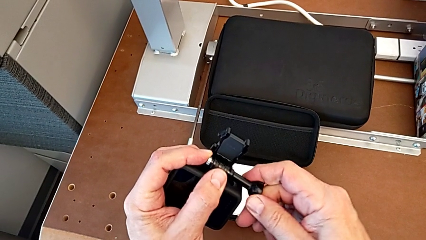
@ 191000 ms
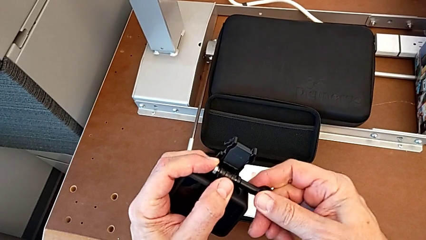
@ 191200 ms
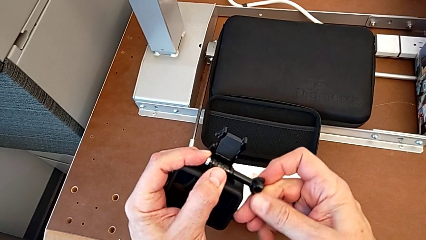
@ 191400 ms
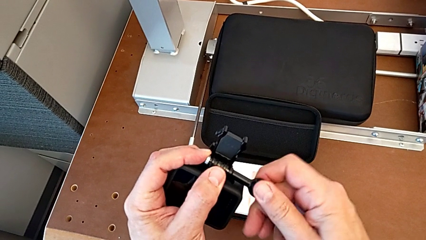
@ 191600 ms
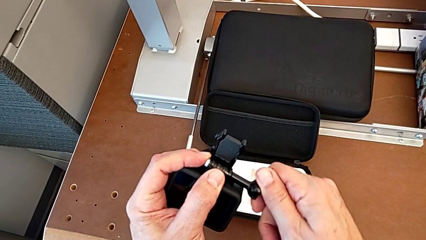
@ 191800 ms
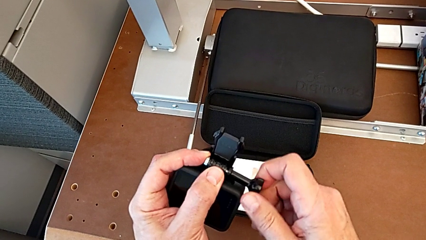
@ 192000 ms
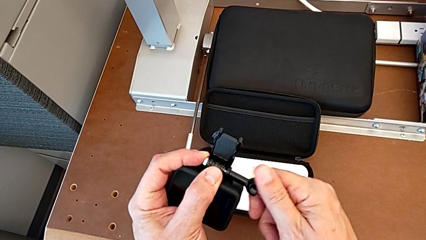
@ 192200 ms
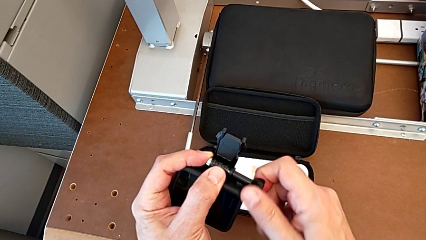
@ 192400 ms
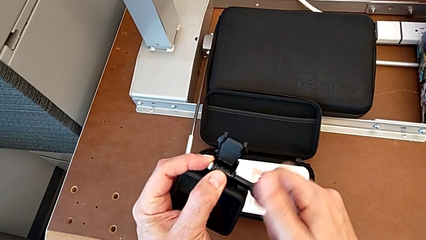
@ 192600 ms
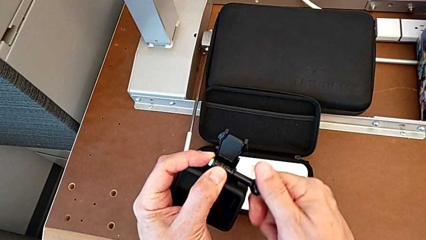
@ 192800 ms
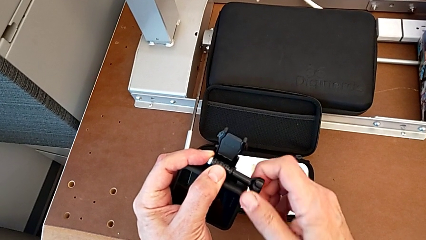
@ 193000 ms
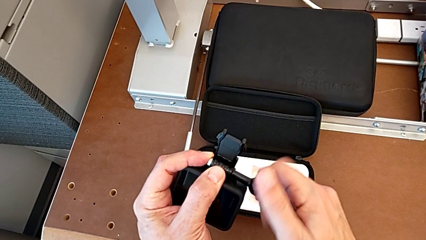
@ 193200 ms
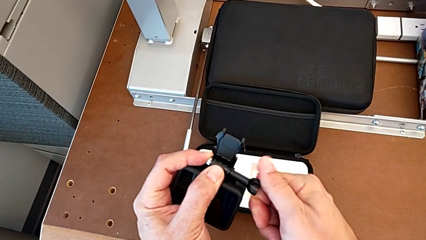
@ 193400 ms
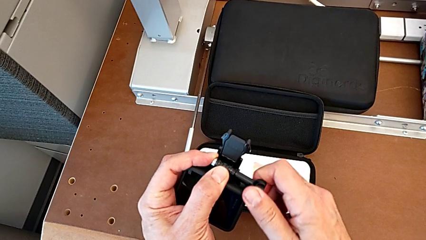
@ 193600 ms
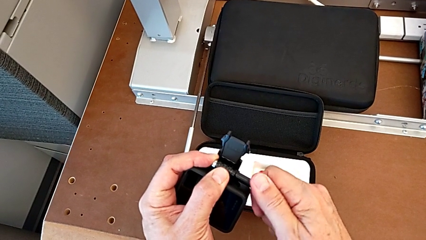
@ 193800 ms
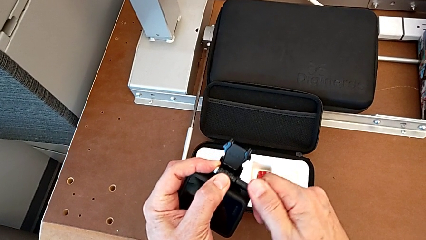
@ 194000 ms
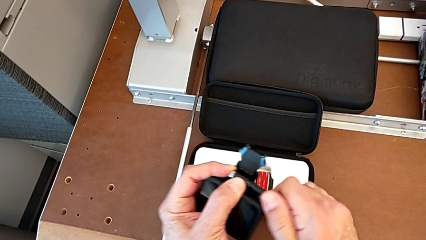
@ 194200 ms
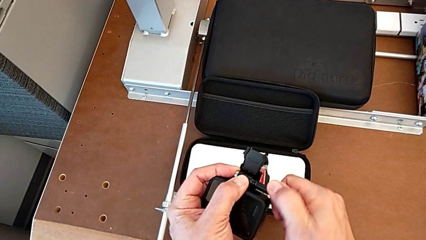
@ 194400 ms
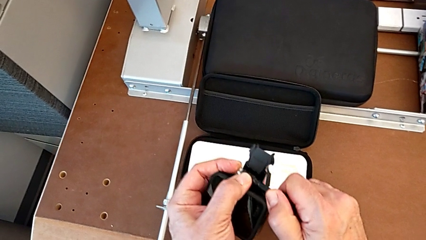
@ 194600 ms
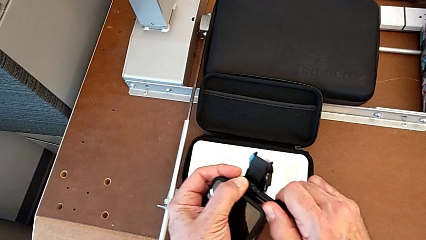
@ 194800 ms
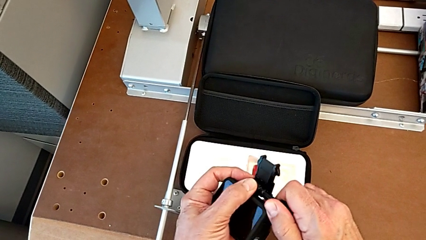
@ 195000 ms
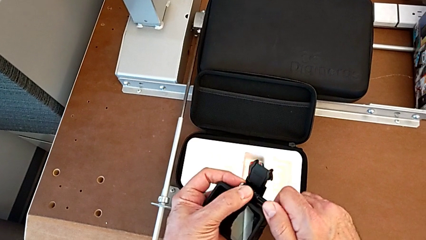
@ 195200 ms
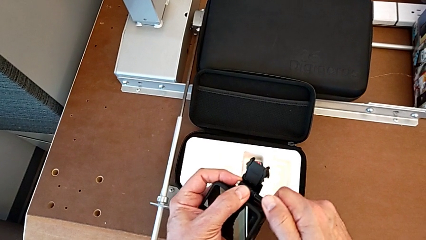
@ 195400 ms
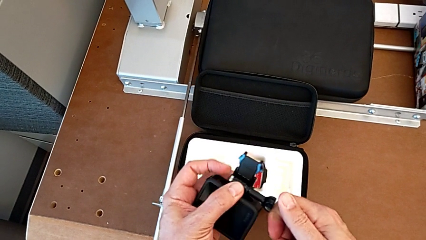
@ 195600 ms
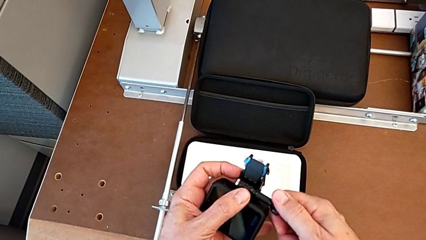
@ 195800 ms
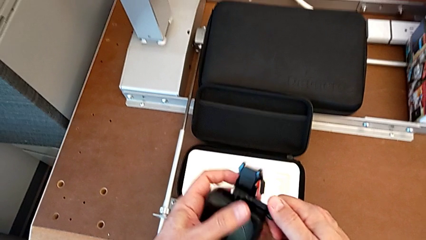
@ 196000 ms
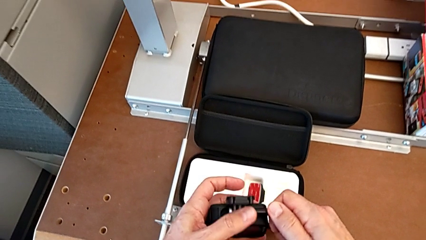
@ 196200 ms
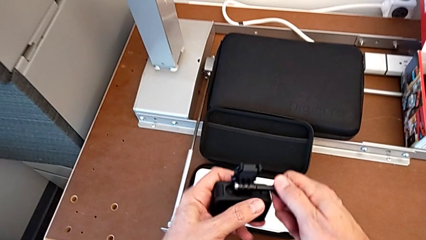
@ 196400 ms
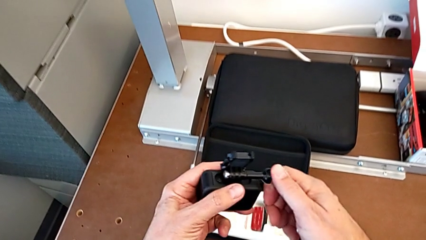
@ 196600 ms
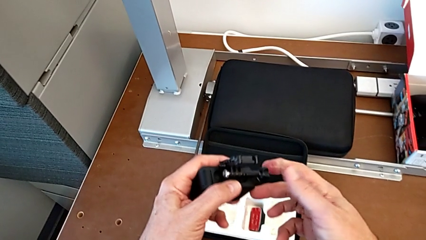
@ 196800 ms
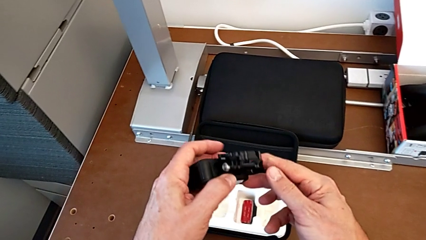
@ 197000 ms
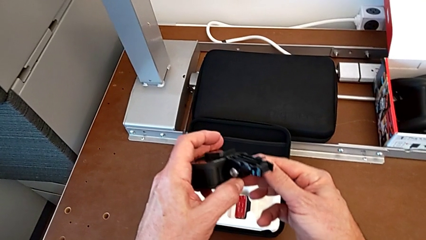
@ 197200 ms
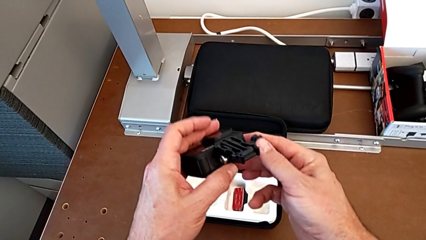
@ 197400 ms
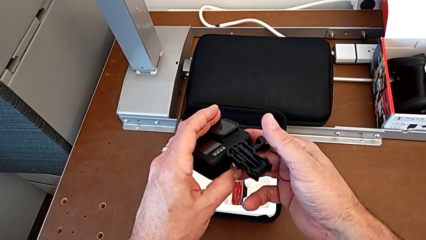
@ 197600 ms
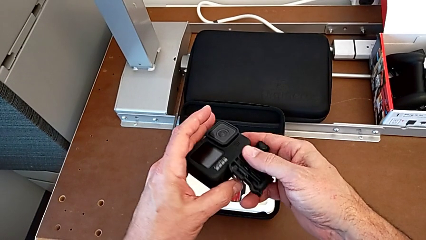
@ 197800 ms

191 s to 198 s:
The camera wearer is assembling the strap. They screw the screw.

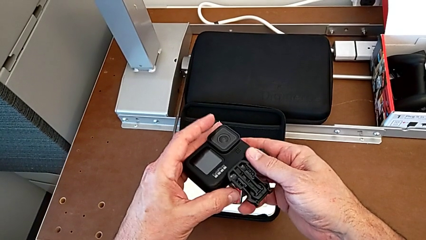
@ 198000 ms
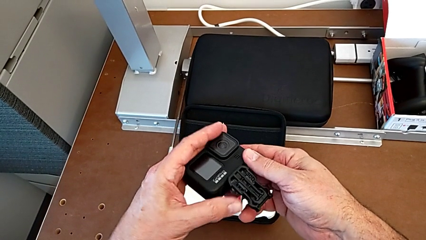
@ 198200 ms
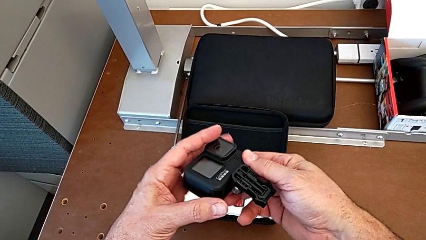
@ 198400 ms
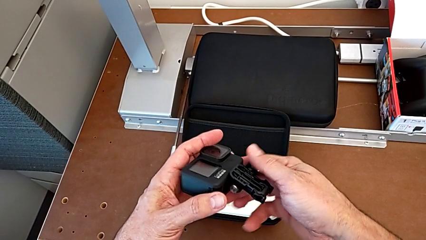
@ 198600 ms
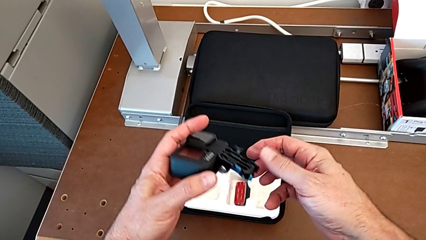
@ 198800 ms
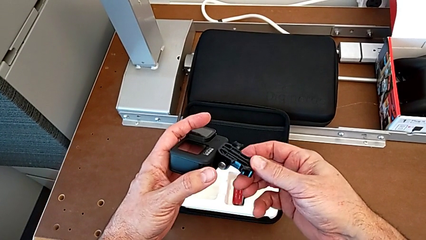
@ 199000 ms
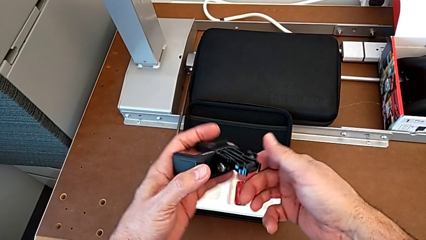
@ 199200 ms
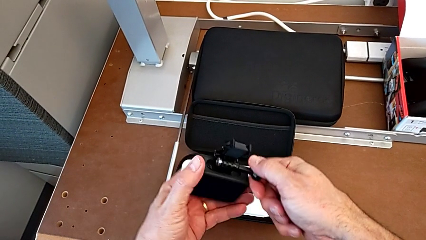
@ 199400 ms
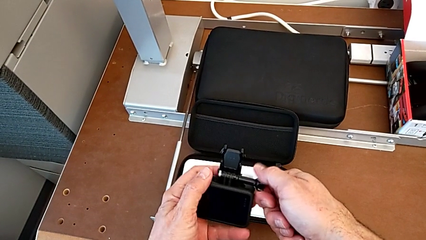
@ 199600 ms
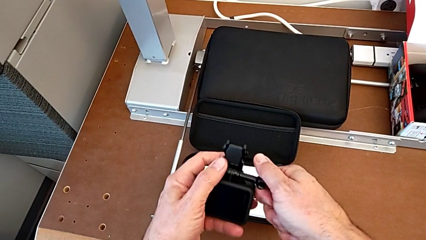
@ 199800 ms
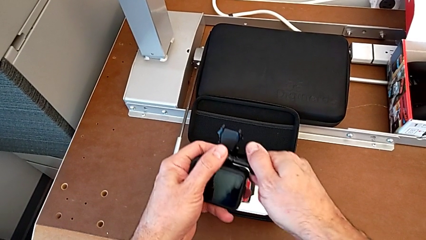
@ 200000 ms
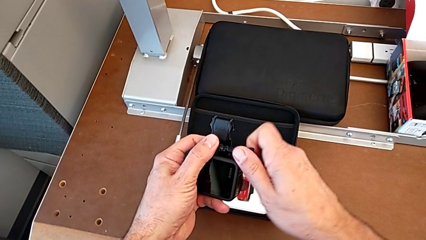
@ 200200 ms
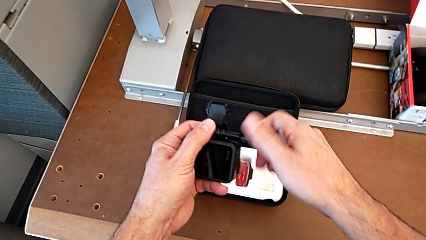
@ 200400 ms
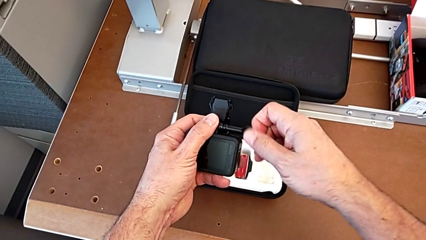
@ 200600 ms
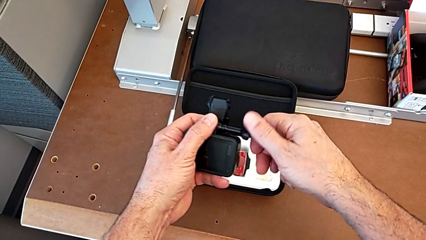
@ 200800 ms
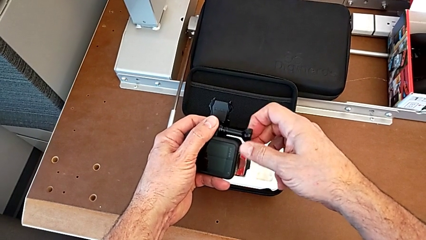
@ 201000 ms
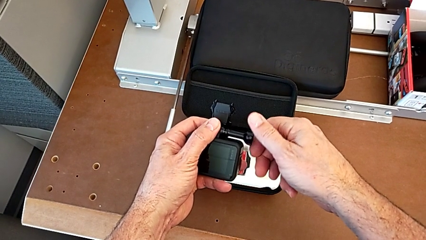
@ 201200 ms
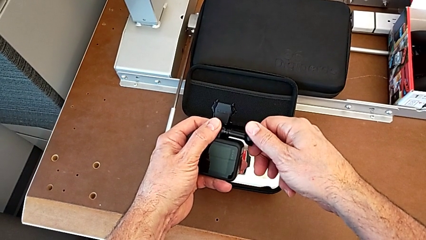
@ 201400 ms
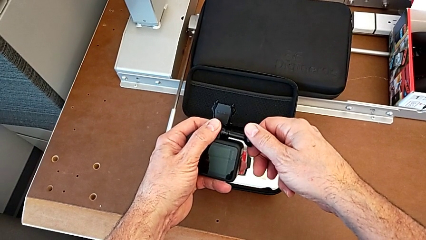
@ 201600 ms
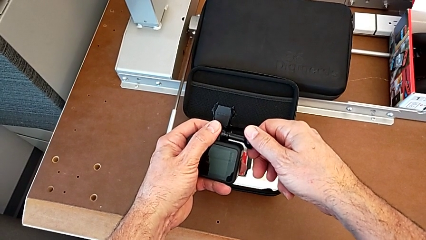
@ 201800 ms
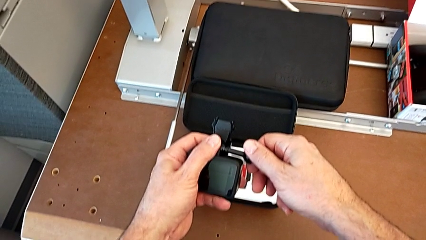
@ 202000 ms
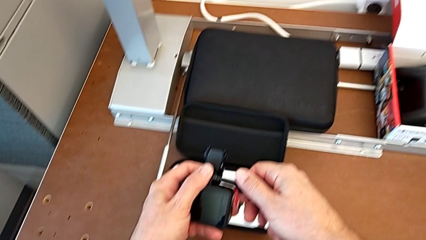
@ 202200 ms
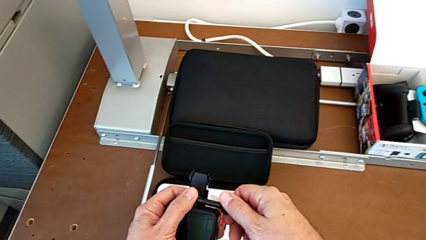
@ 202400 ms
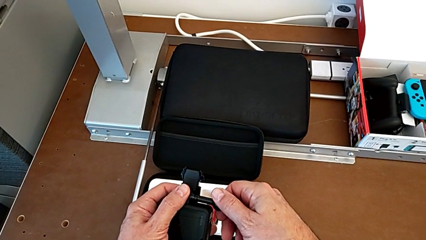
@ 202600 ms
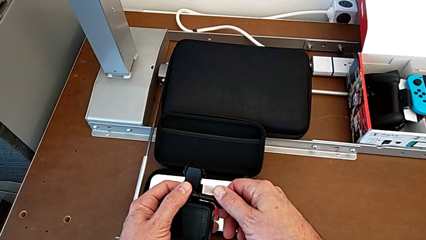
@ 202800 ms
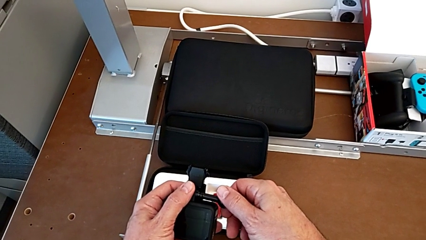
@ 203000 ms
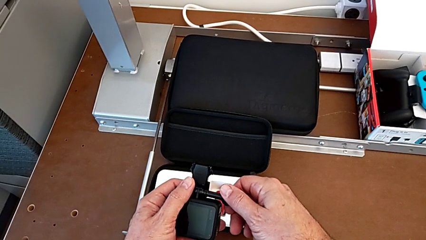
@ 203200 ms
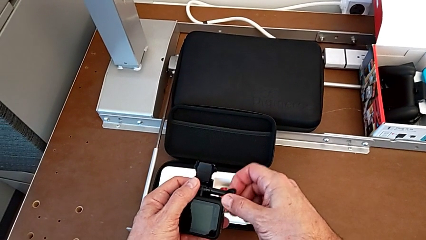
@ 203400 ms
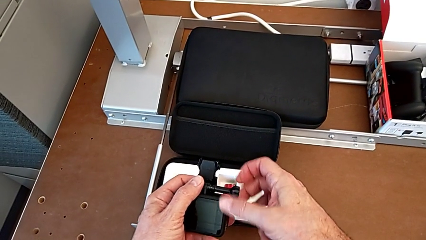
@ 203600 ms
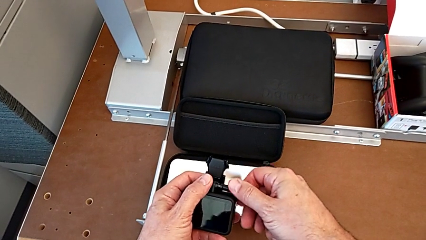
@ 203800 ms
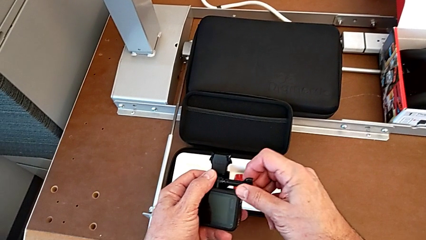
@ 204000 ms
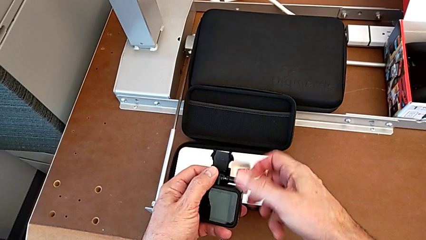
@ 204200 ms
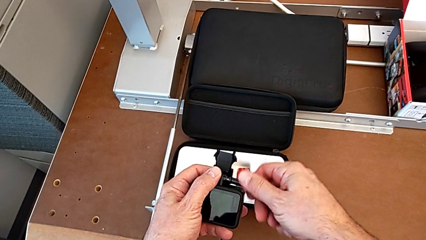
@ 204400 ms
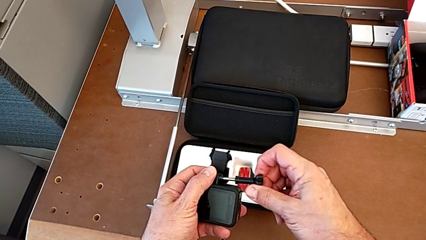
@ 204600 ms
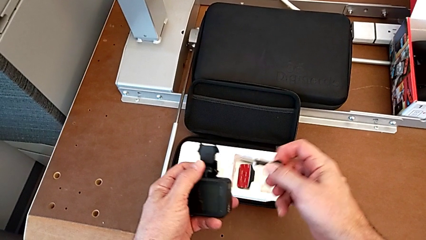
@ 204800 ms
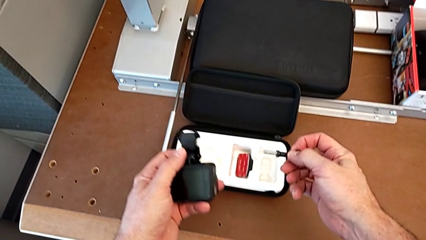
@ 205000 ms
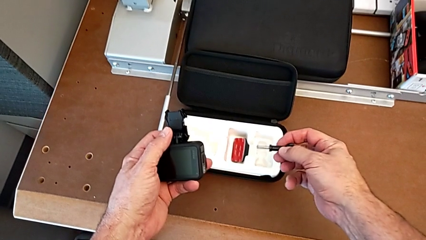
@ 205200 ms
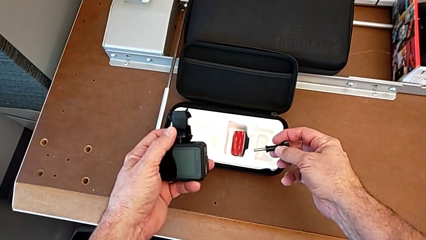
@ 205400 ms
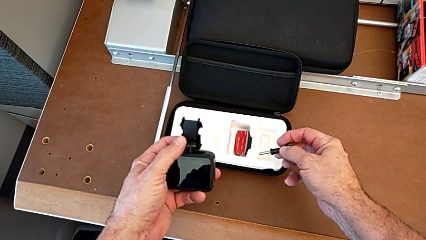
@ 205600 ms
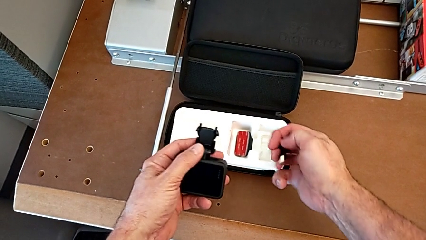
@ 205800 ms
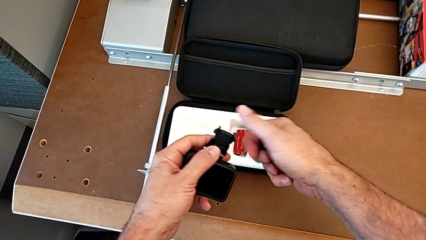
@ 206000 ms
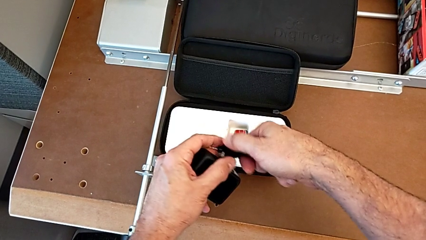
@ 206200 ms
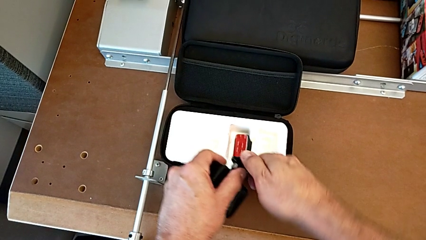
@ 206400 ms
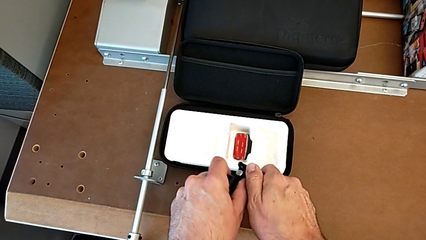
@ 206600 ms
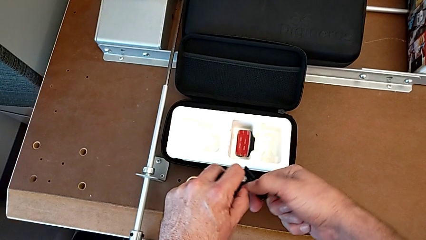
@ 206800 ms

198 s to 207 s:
The camera wearer is disassembling the strap. They rotate the GoPro, unscrew the screw and grab the mounting peg.
